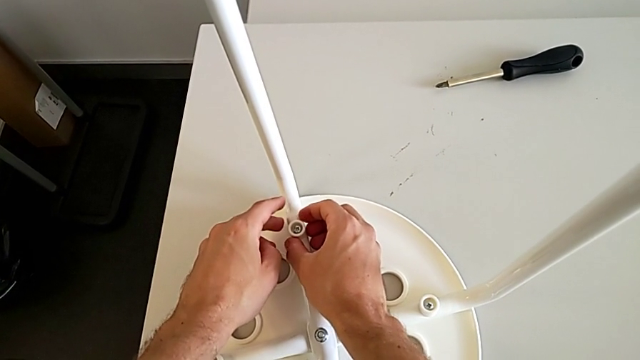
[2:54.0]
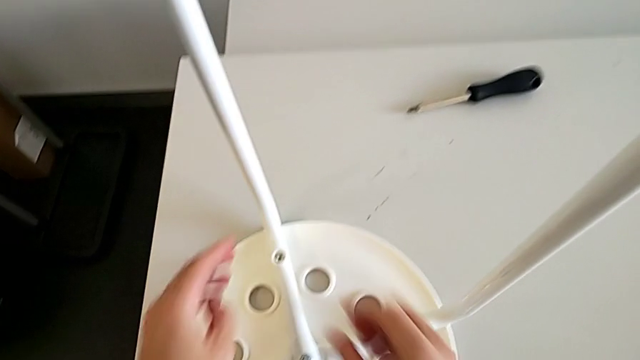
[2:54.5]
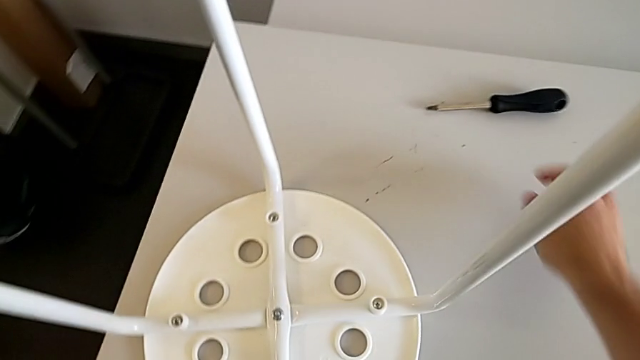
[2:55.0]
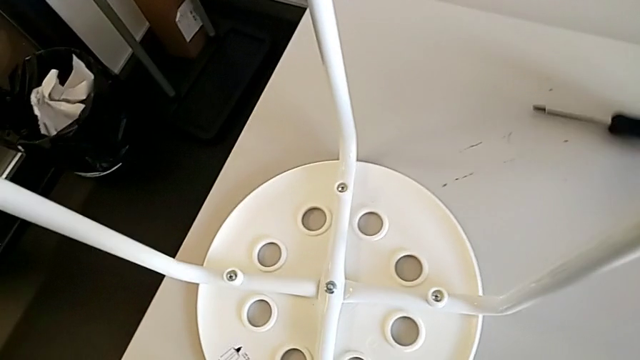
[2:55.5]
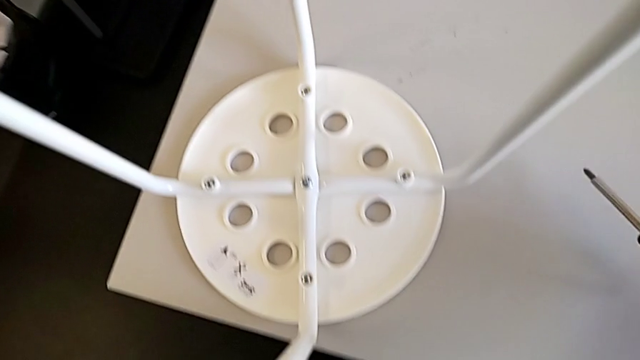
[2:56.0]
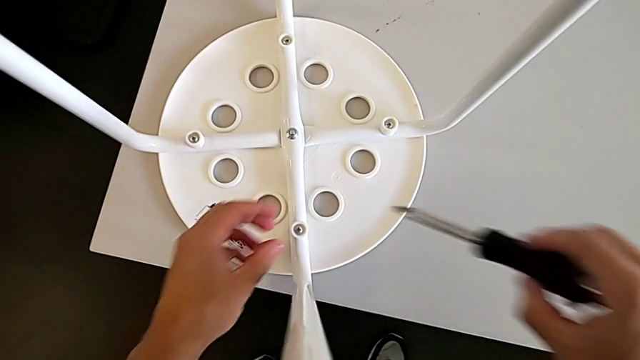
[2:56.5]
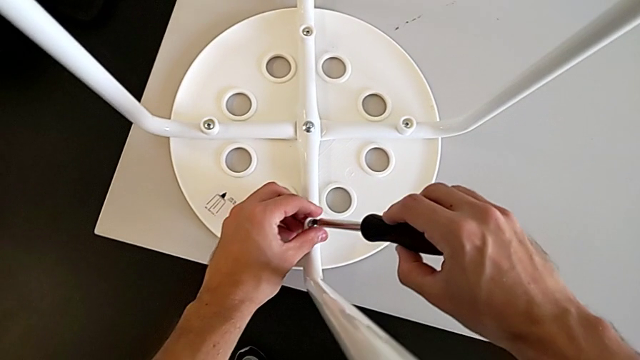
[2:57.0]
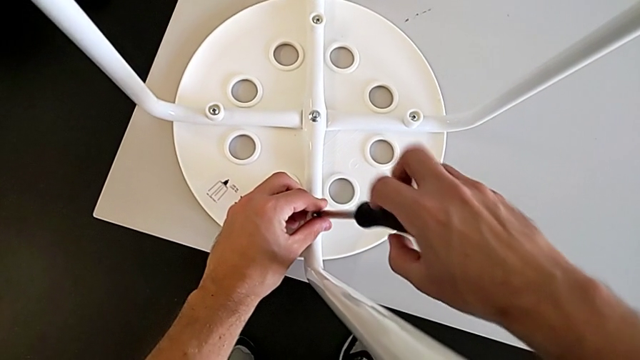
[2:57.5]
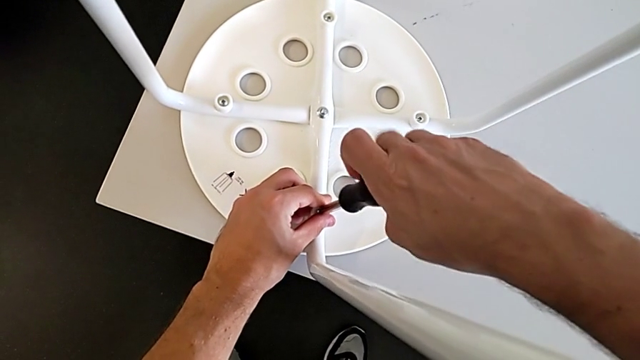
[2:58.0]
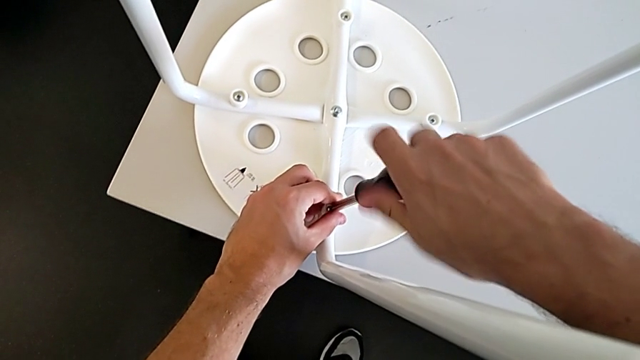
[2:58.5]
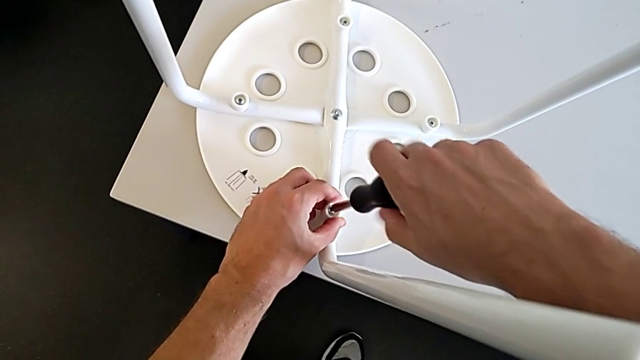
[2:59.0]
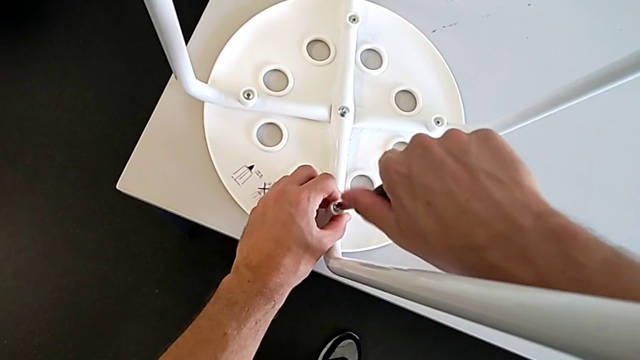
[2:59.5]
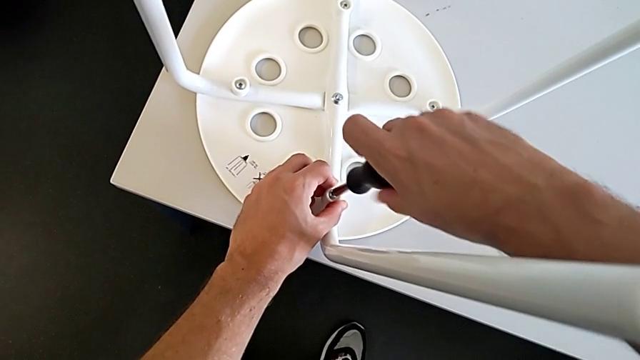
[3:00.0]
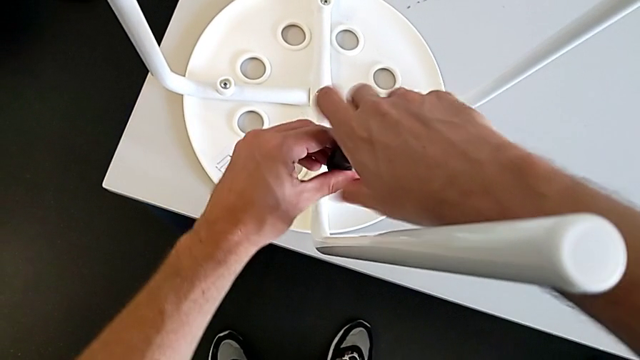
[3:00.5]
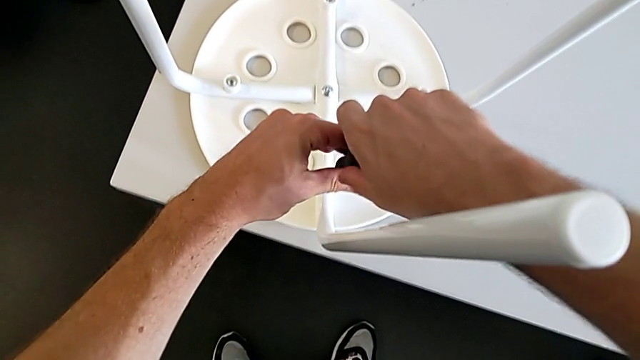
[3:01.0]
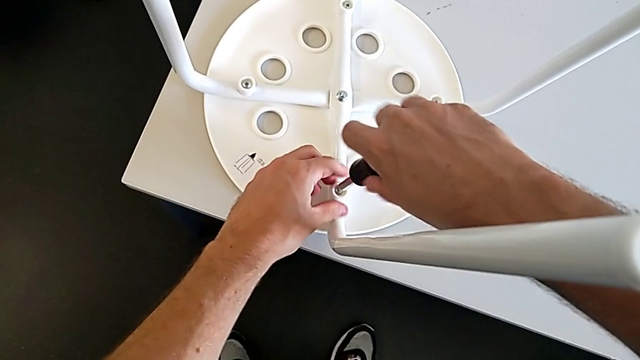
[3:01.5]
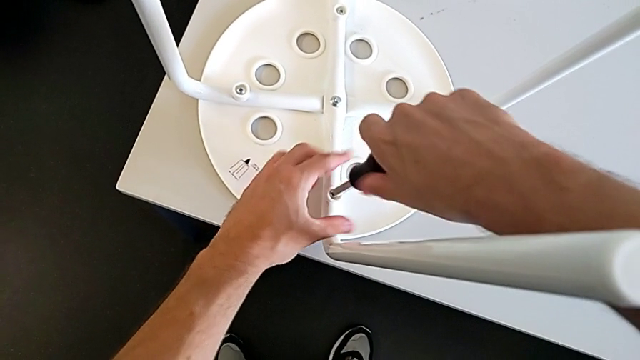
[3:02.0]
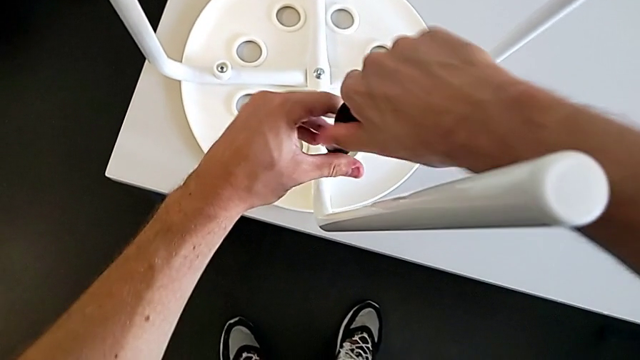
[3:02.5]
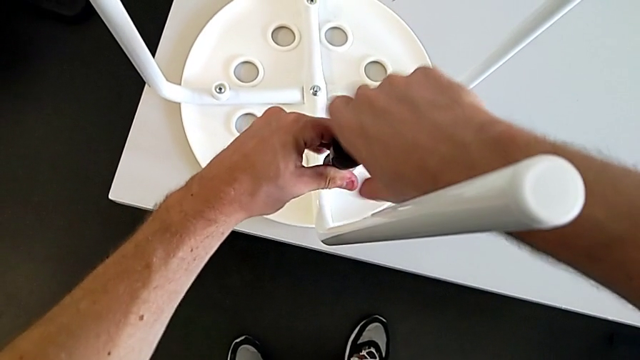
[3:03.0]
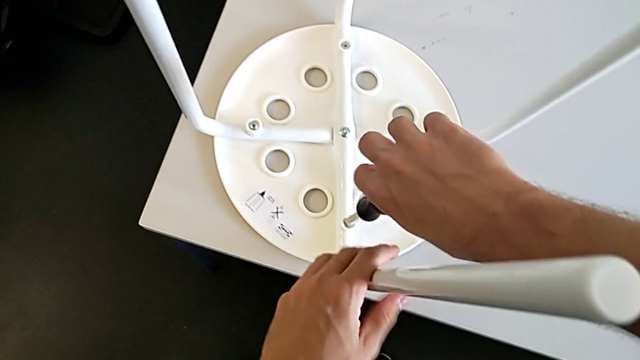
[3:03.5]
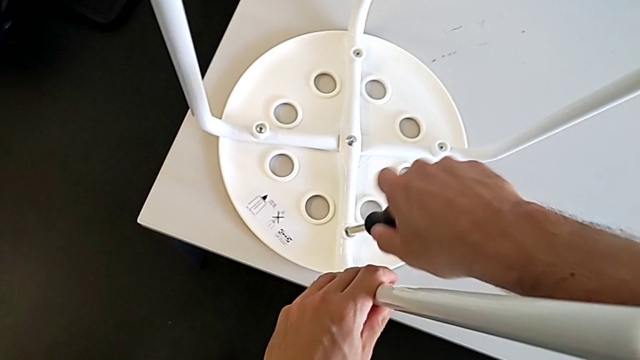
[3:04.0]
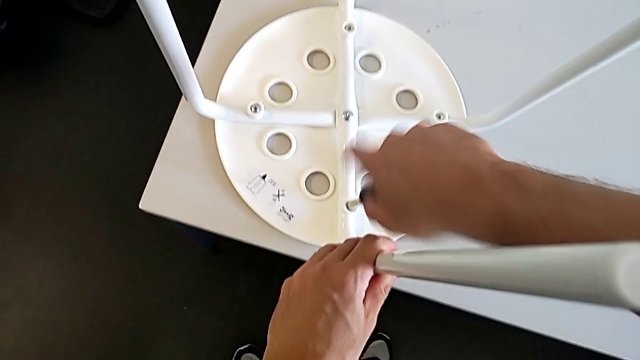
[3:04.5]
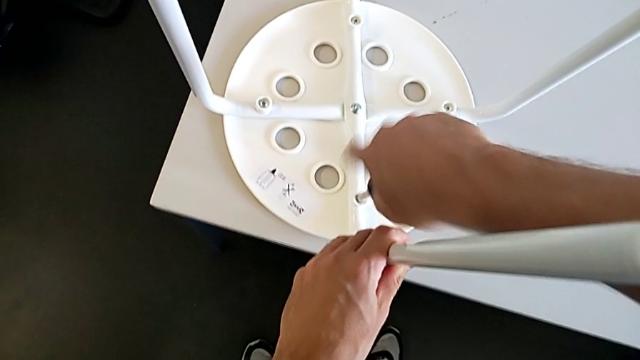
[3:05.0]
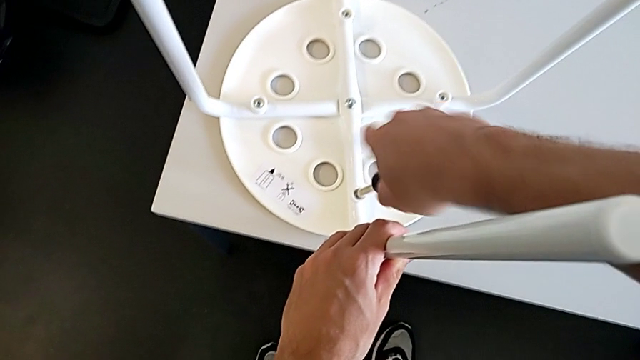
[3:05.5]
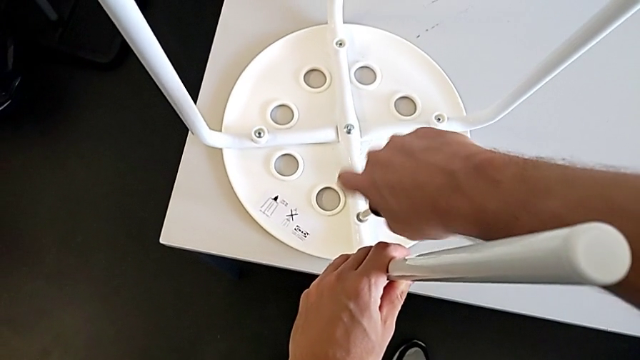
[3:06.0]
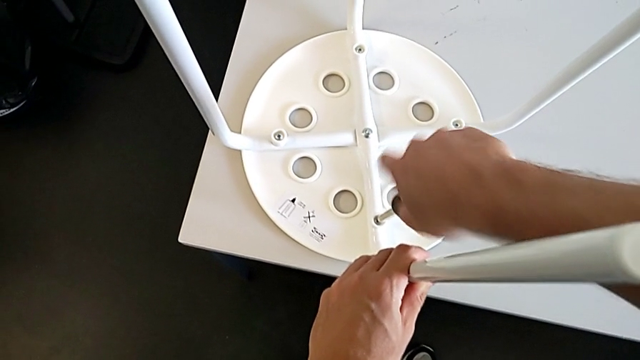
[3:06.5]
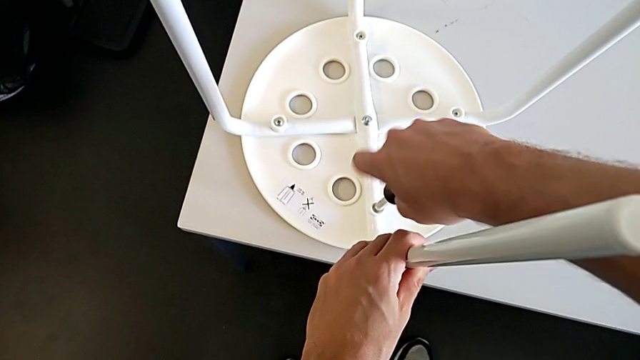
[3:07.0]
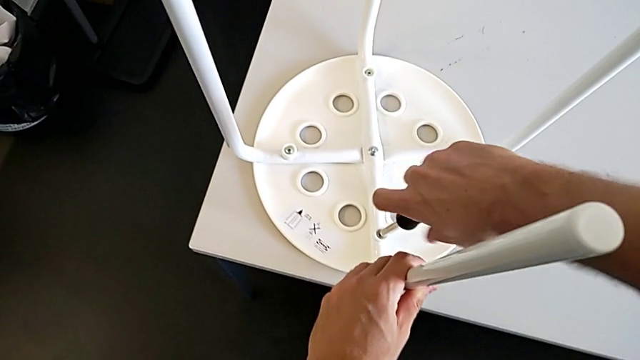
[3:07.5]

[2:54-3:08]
The camera wearer is assembling the seat board with the leg frame. They grab the screwdriver, insert it and screw the screw.

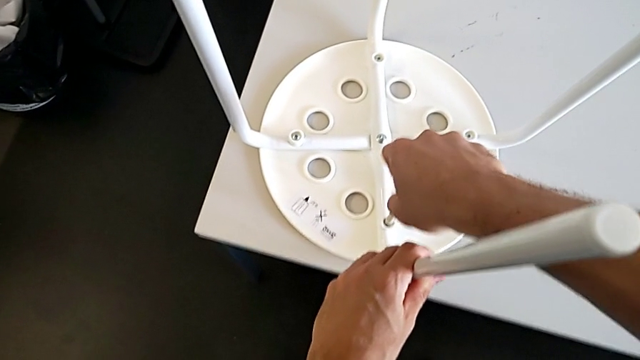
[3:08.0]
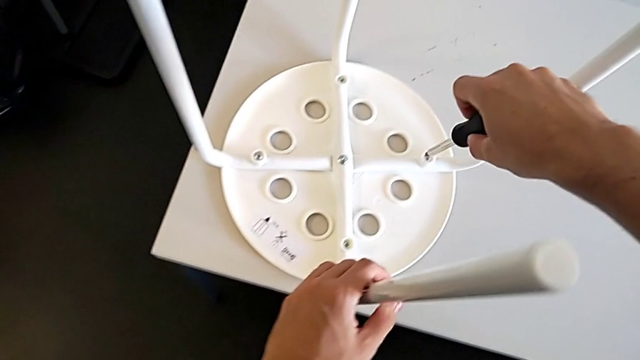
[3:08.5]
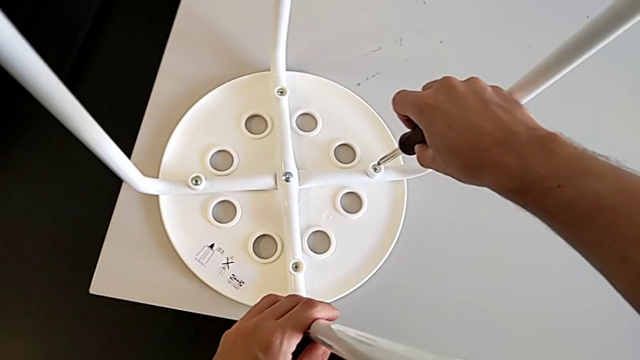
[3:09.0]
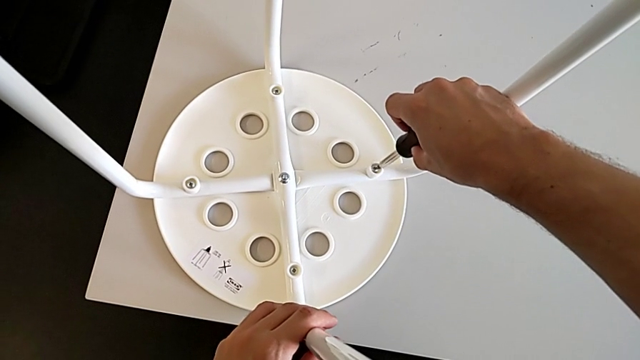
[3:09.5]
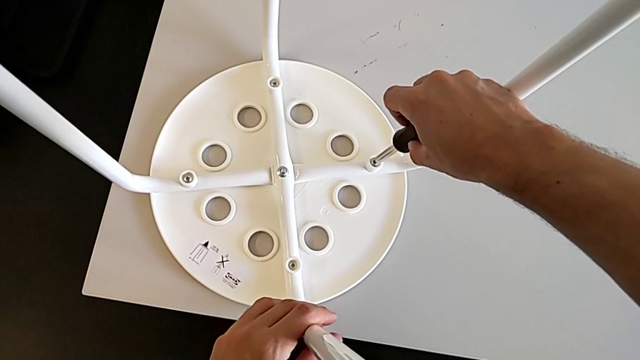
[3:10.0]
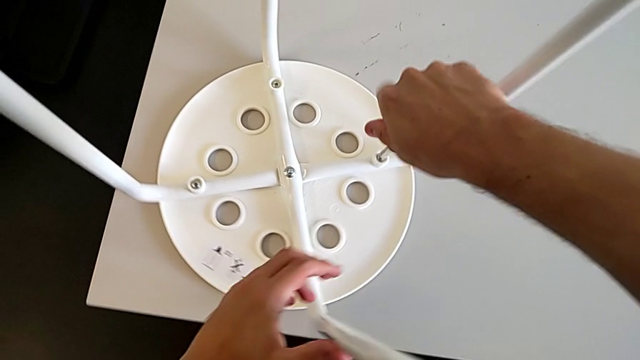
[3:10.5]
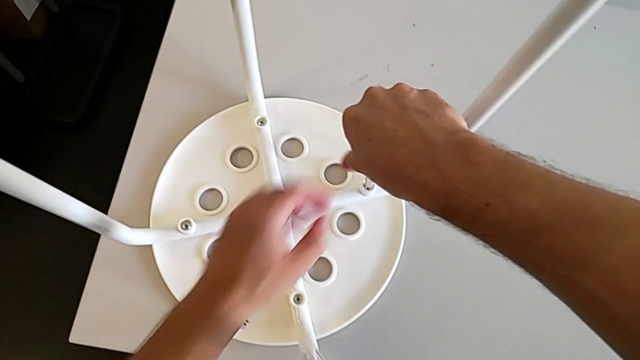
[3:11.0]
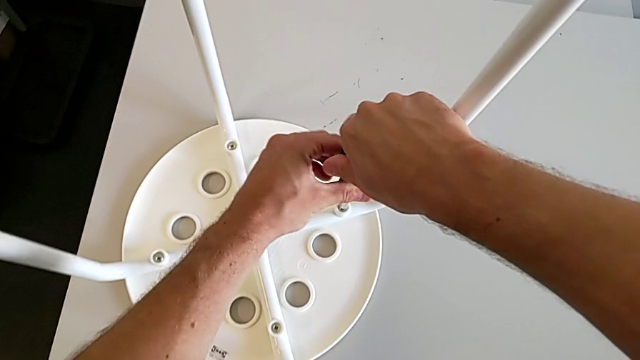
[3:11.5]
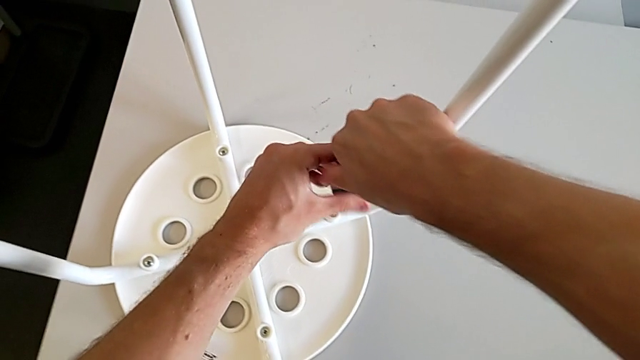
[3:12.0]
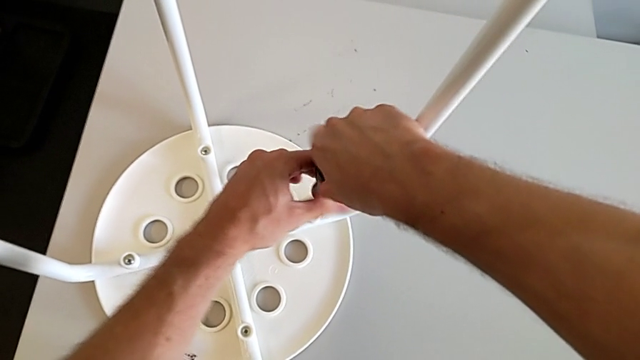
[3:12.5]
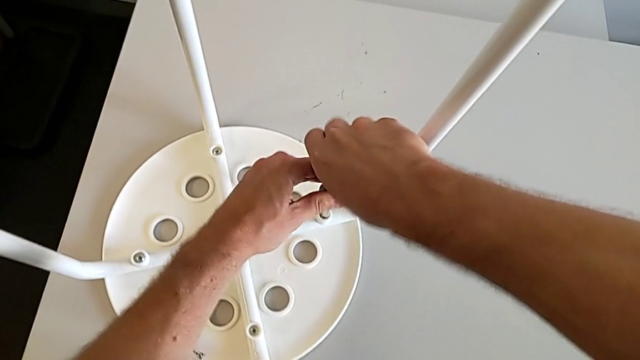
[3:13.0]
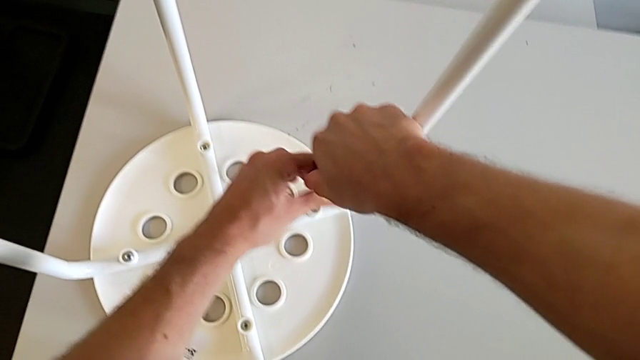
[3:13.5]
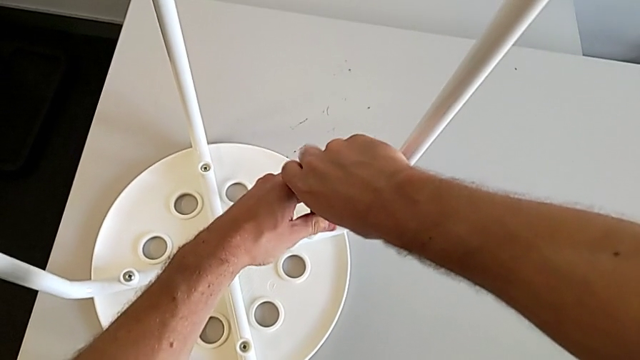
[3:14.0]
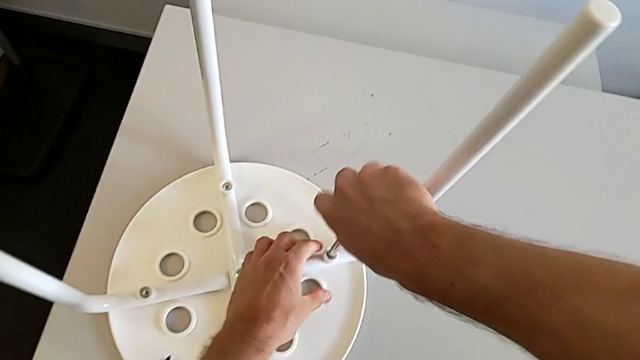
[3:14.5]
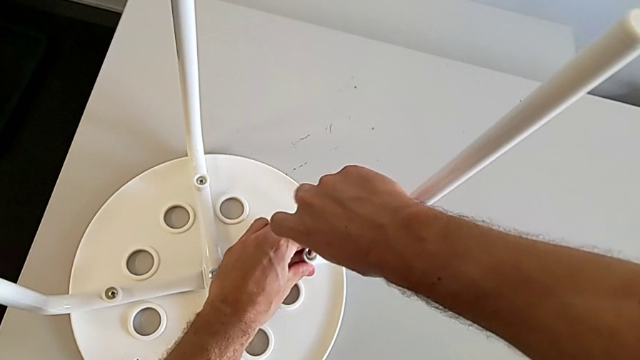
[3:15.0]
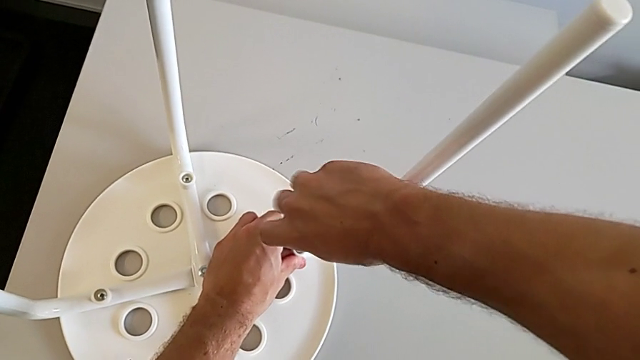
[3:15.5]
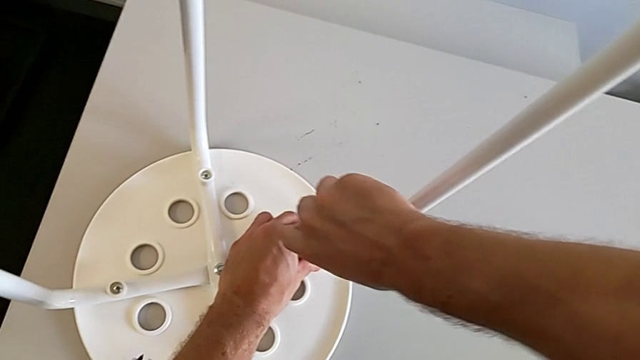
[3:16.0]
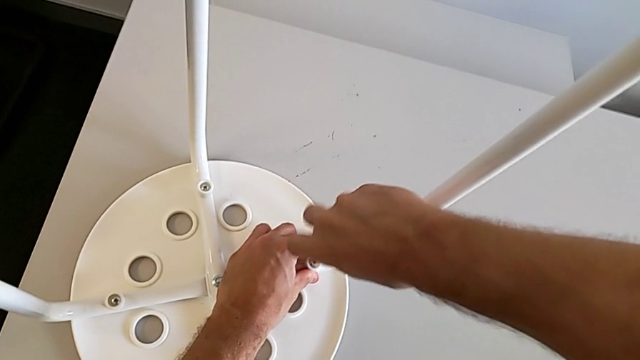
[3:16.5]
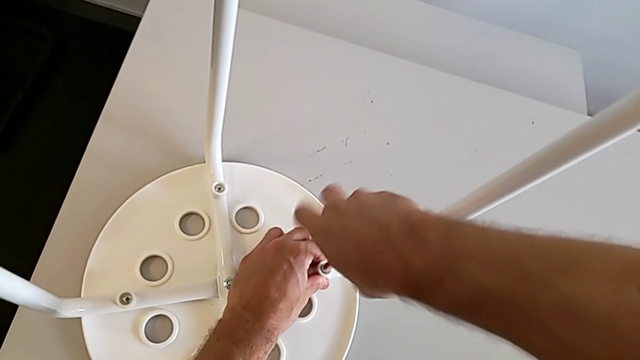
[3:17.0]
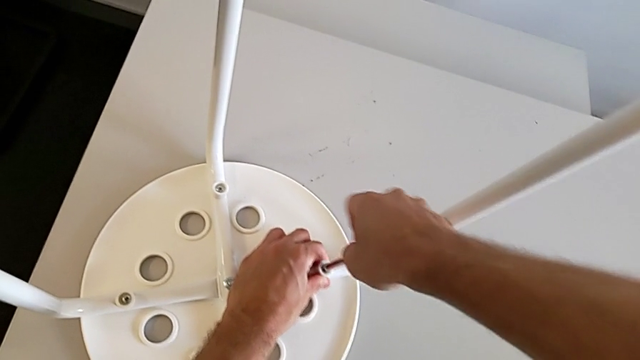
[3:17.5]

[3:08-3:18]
The camera wearer is assembling the seat board with the leg frame. They withdraw the screwdriver, insert it and screw the screw.
